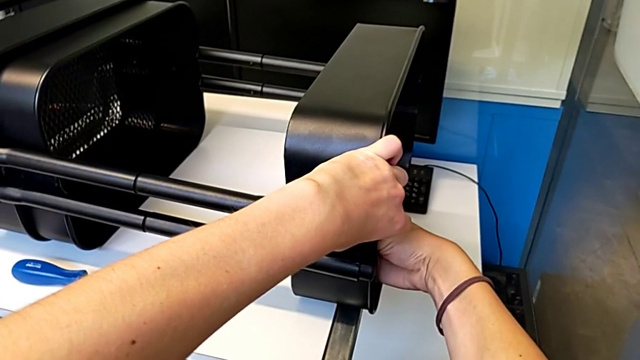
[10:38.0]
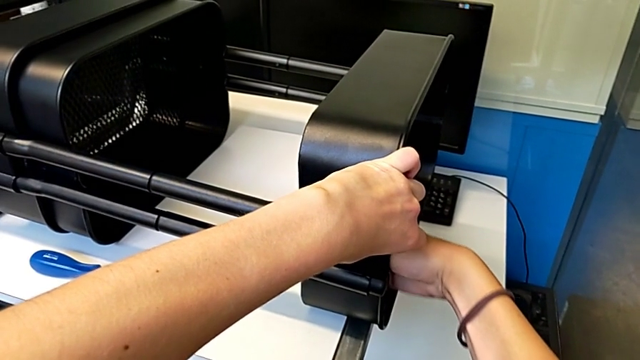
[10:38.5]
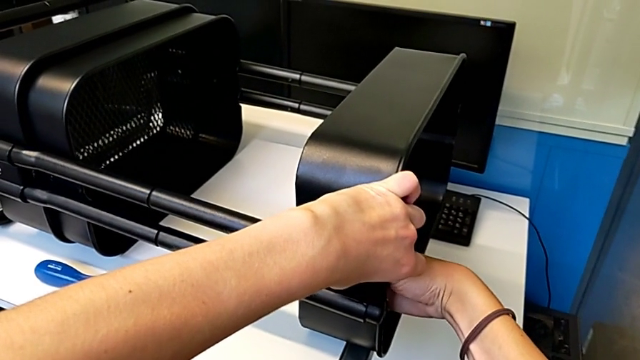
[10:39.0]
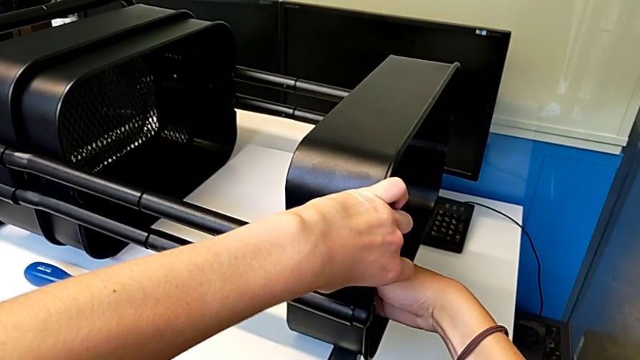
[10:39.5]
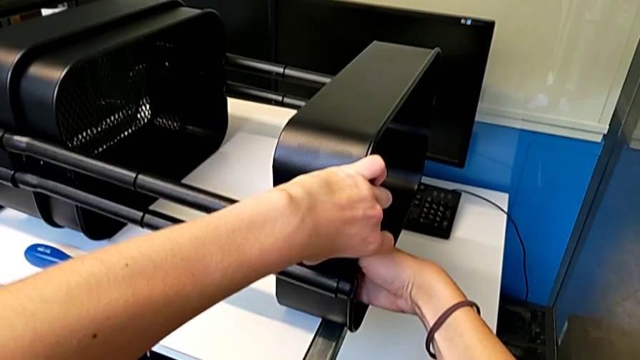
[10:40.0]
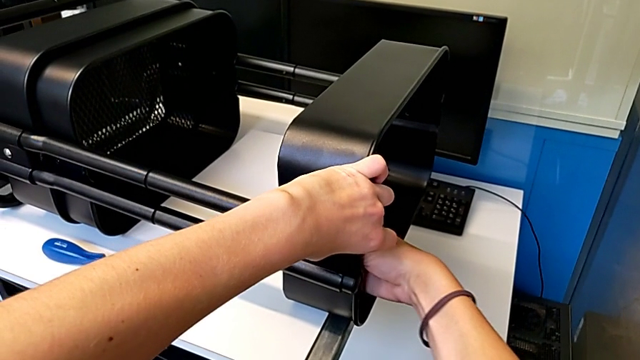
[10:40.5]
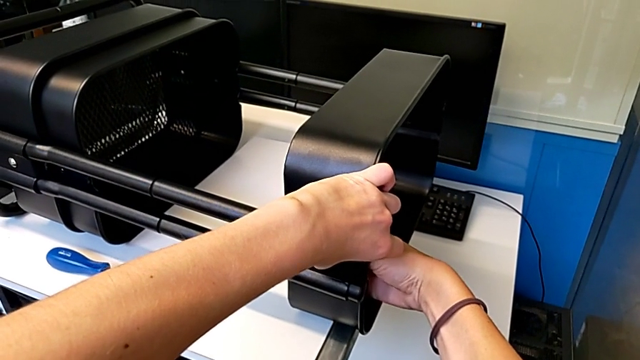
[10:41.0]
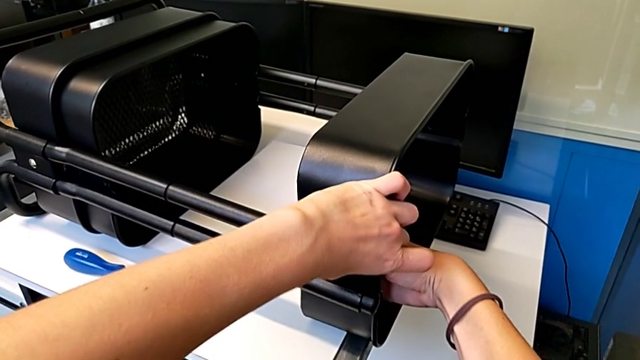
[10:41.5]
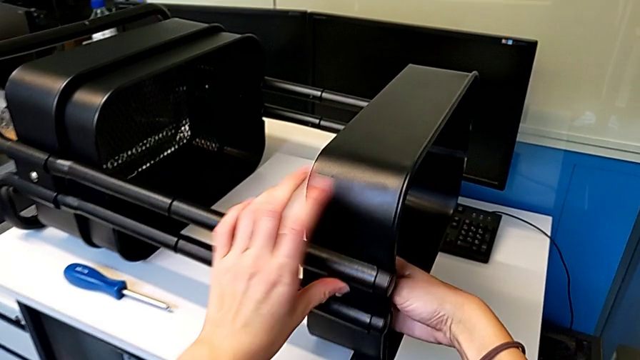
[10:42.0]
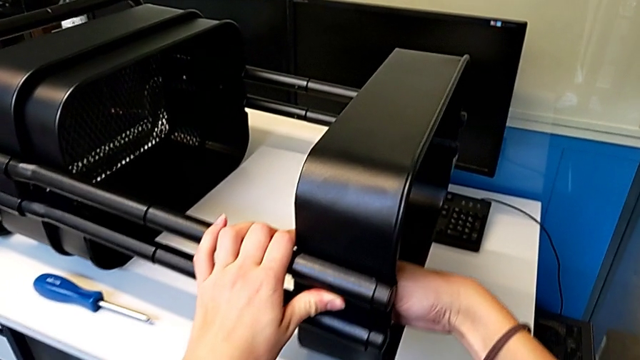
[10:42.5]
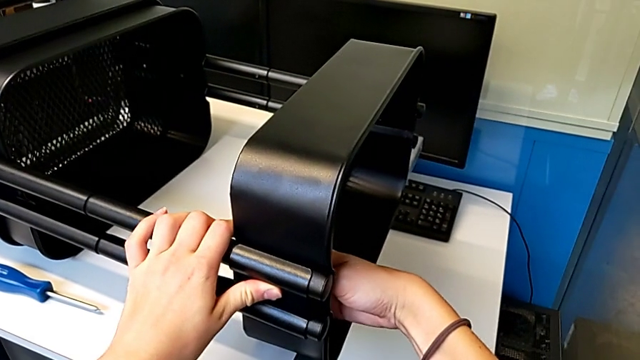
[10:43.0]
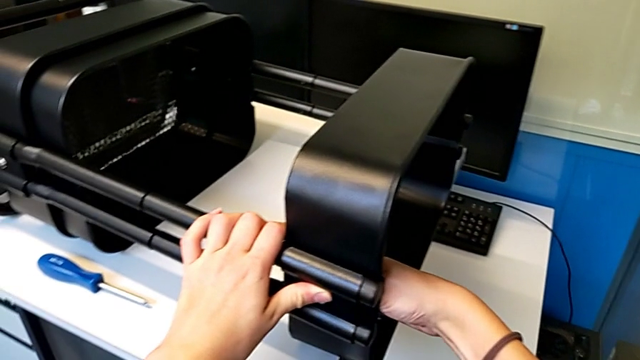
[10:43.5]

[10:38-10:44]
The camera wearer is assembling the first bracket in the top tray. They keep screwing the hexagon cap nut.

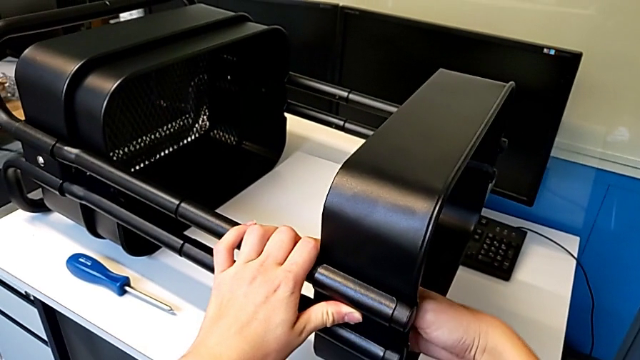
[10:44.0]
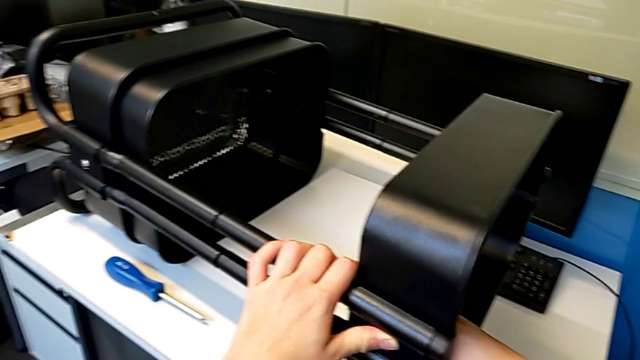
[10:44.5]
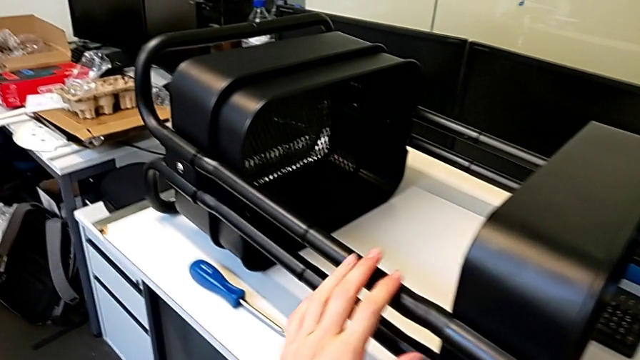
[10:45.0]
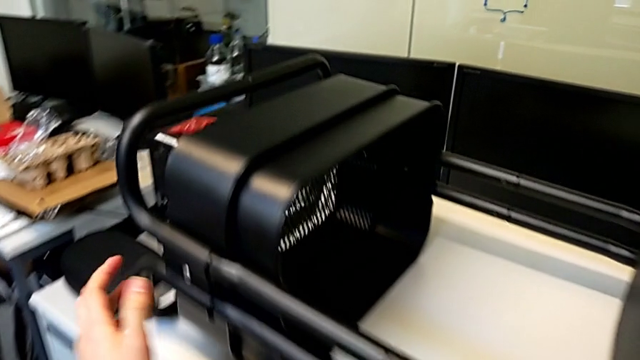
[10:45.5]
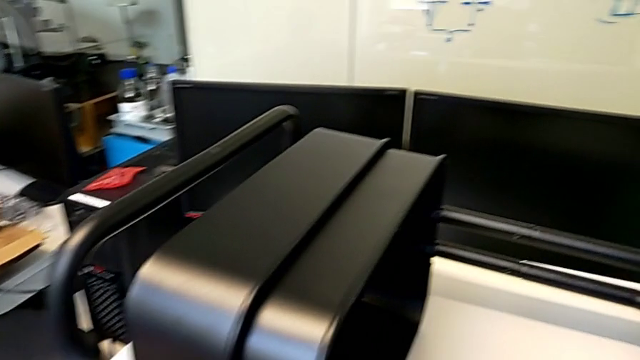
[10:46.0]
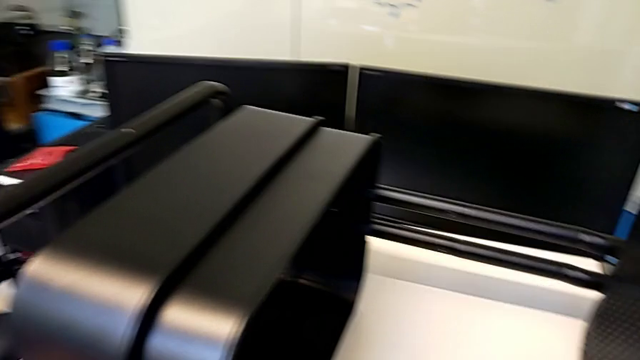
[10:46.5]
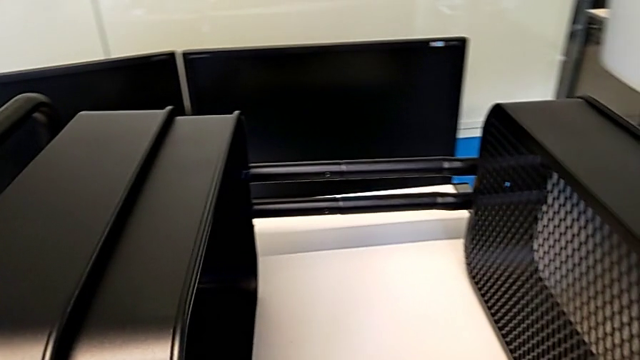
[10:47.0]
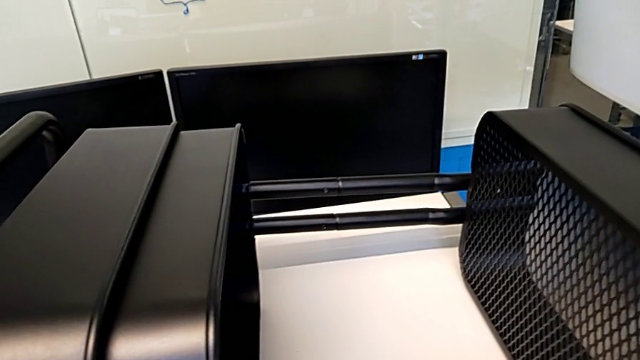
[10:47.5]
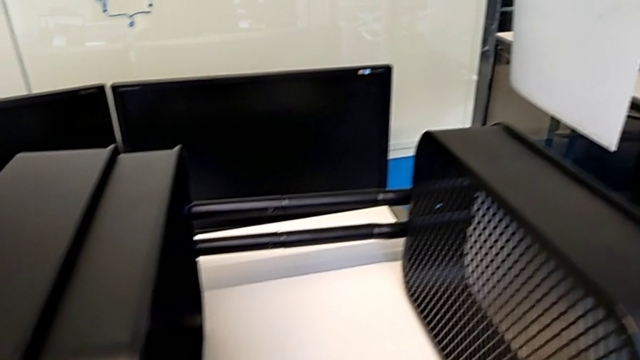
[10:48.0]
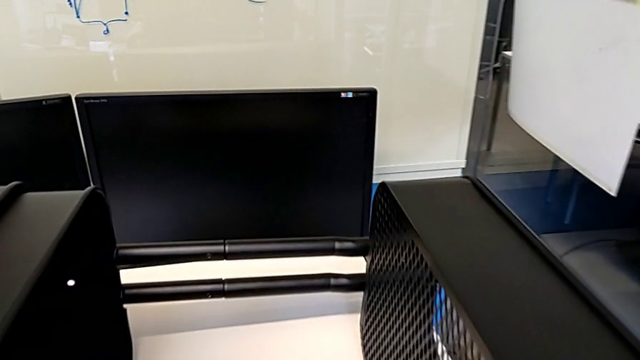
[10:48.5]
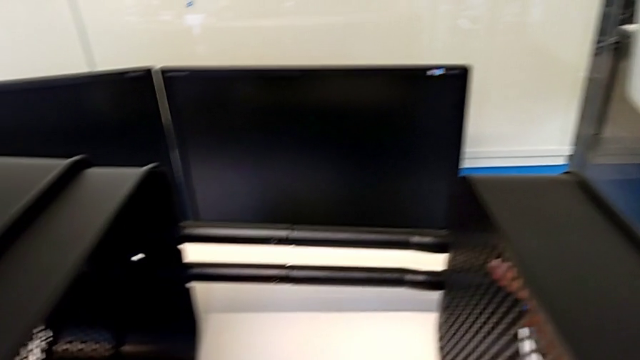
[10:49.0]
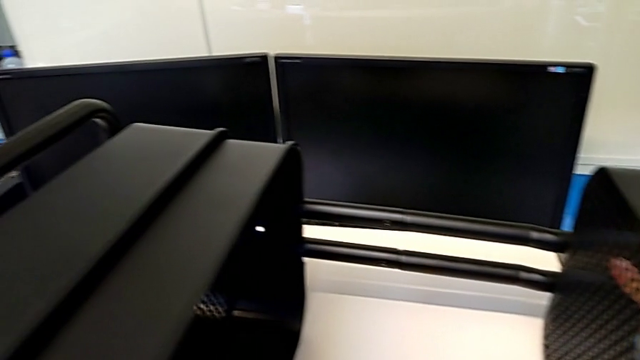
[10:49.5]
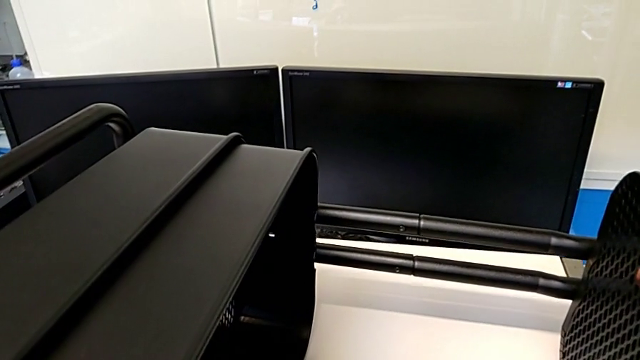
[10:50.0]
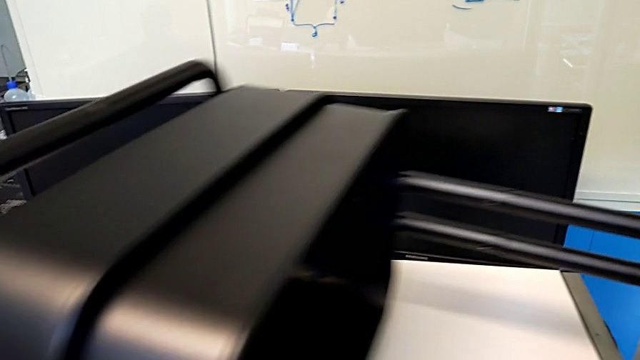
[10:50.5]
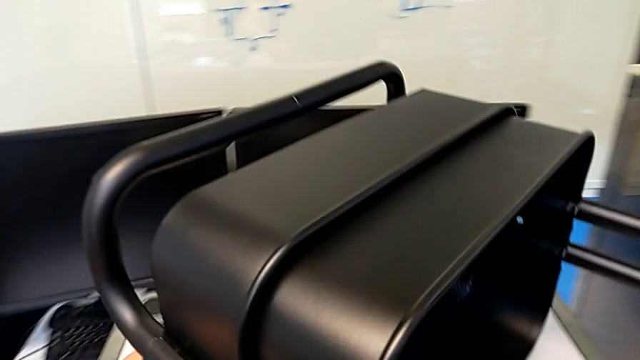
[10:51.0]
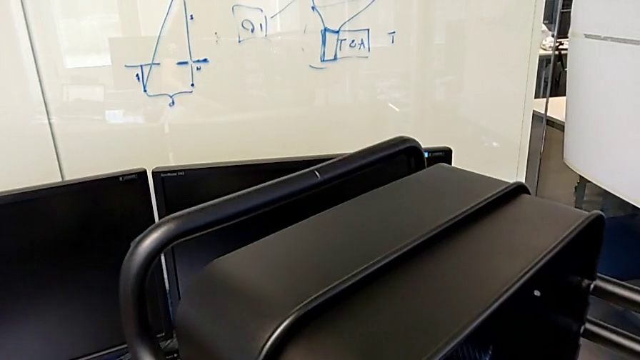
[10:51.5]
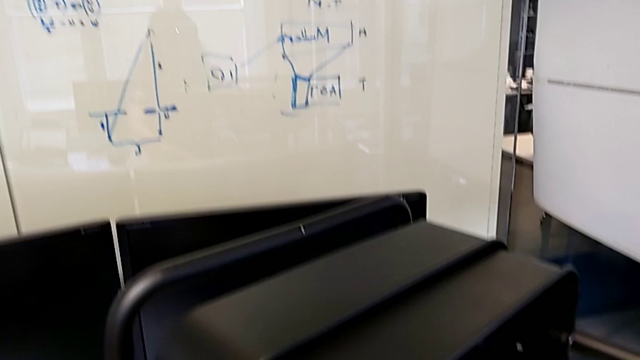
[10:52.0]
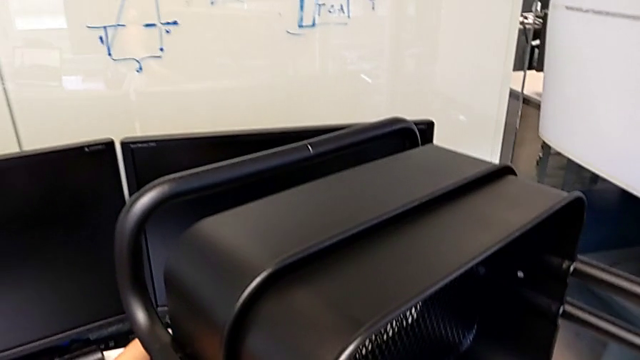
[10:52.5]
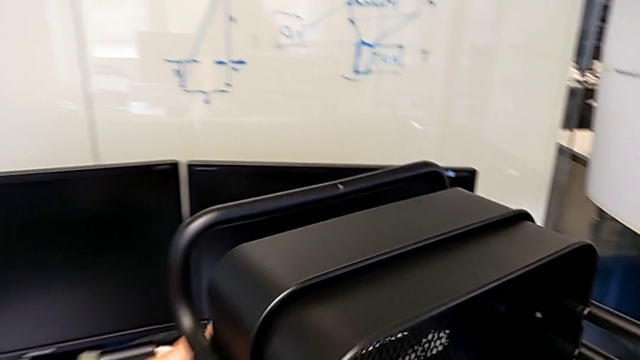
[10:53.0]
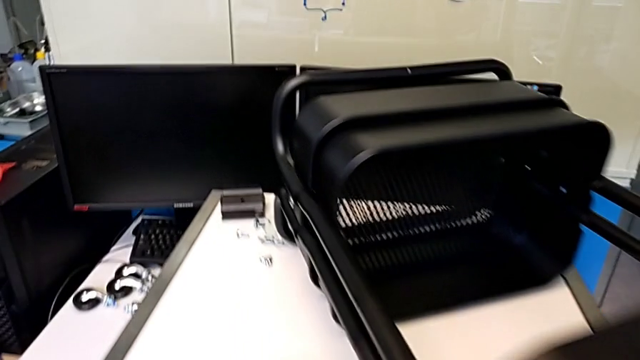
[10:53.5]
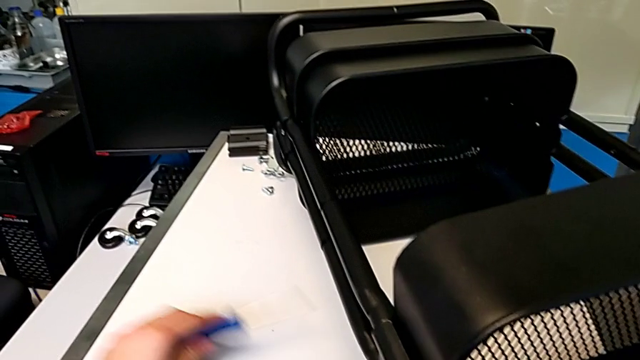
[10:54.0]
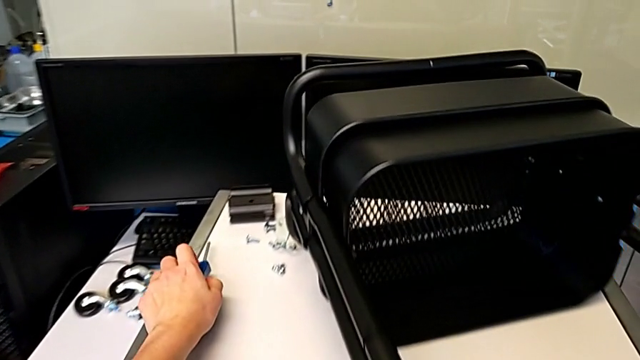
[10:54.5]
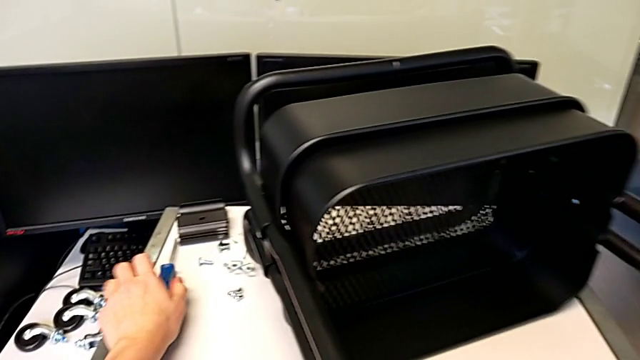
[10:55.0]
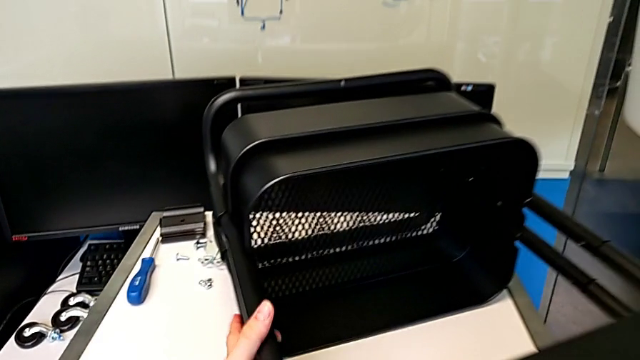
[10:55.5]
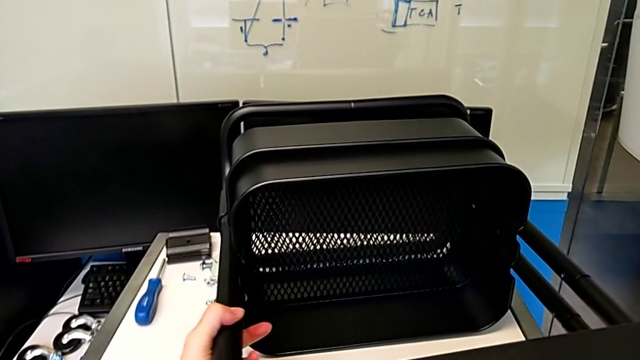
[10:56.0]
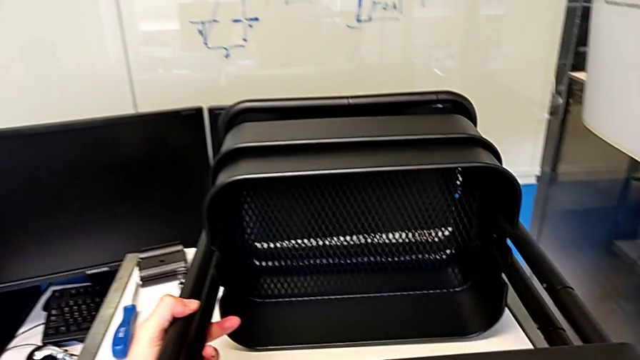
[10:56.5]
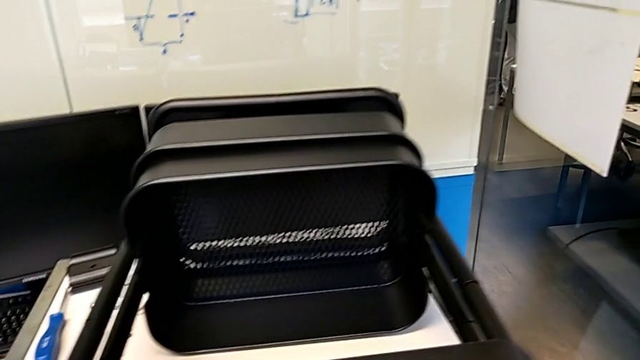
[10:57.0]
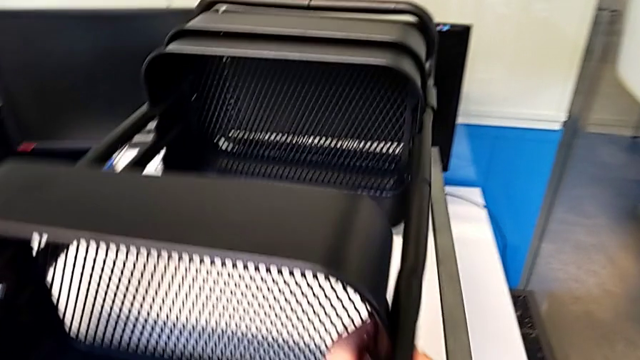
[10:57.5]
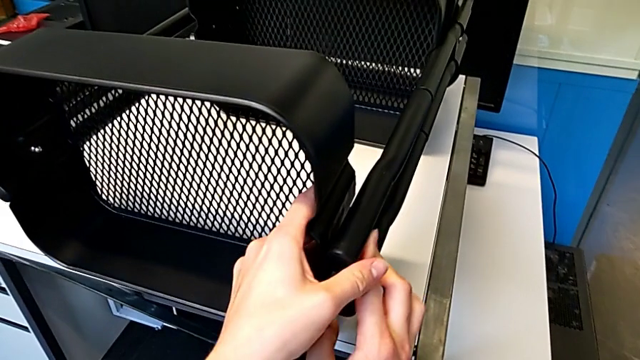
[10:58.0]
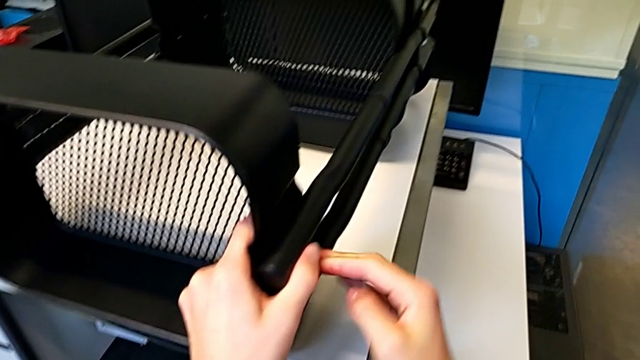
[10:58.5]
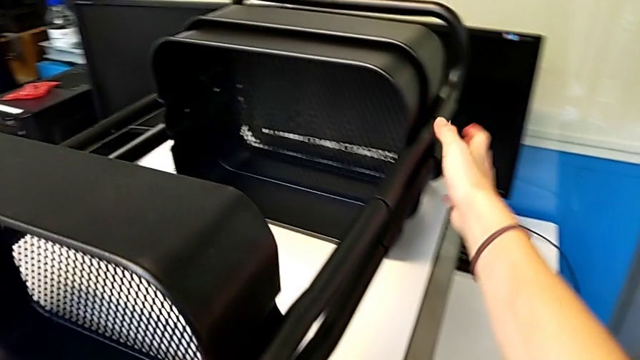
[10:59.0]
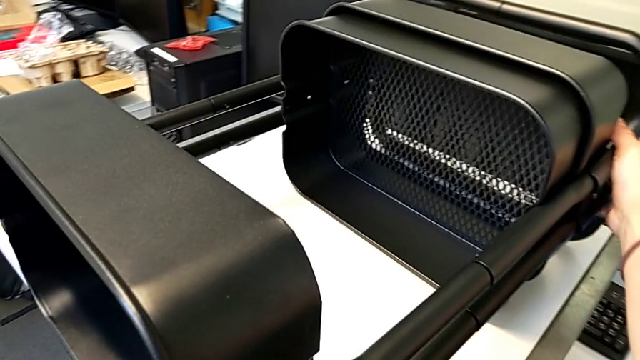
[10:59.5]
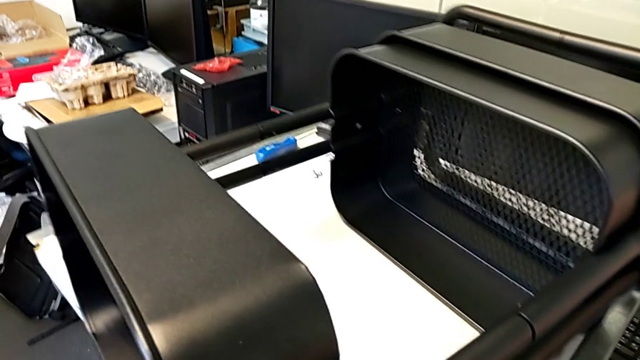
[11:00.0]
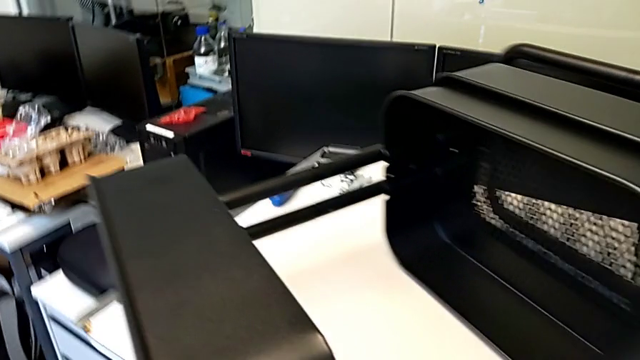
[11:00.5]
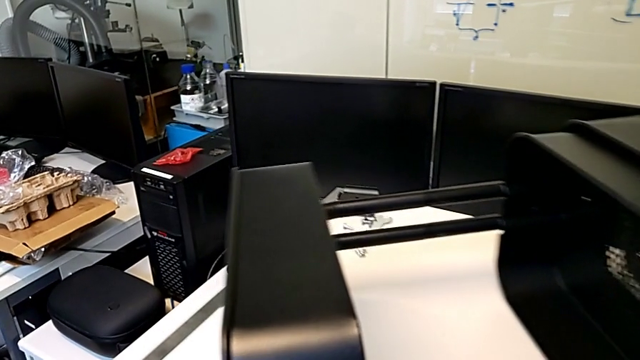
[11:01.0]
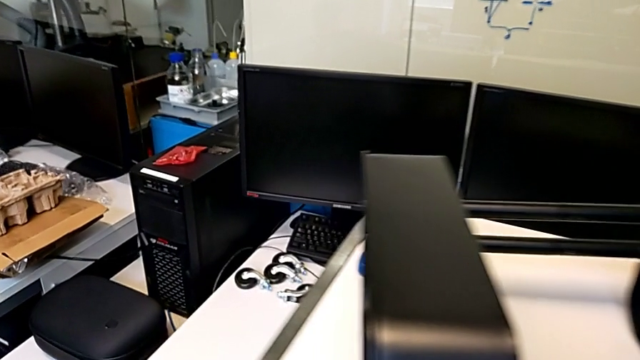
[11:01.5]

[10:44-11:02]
The camera wearer is assembling the second bracket in the top tray. They grab the utility cart, lift it, place it, place the screwdriver, pull the utility cart and begin to rotate it.
